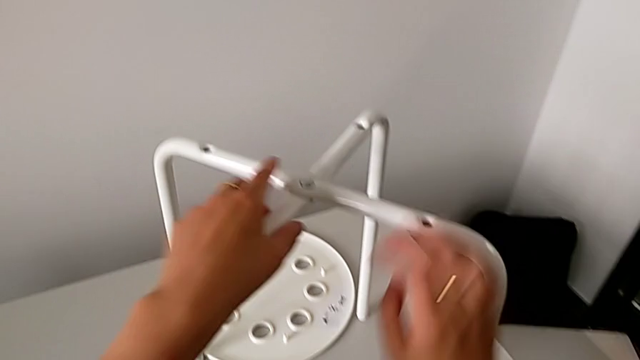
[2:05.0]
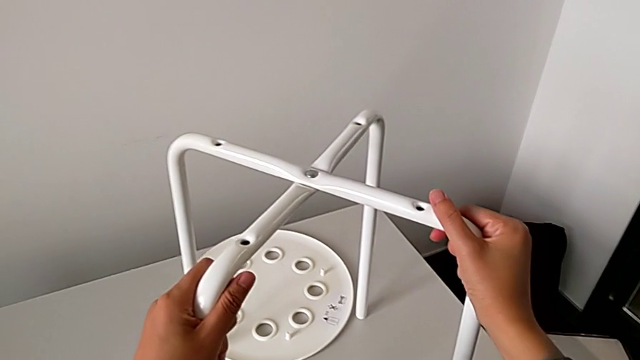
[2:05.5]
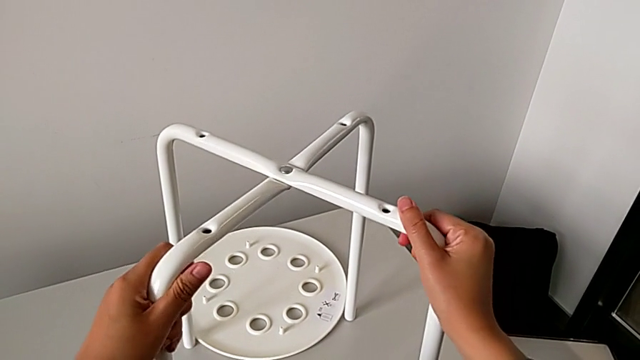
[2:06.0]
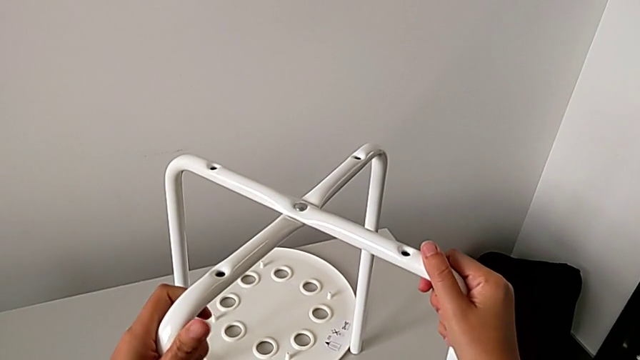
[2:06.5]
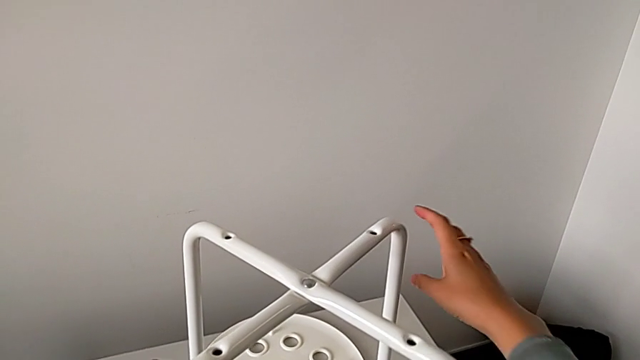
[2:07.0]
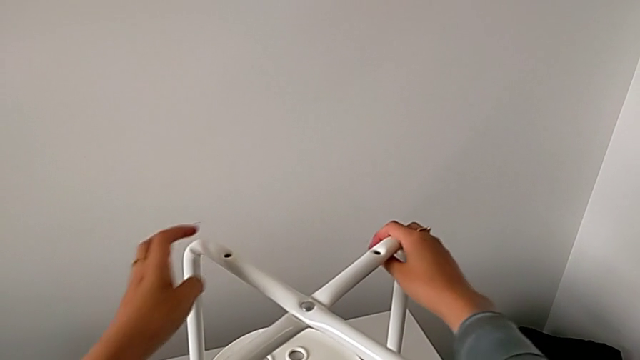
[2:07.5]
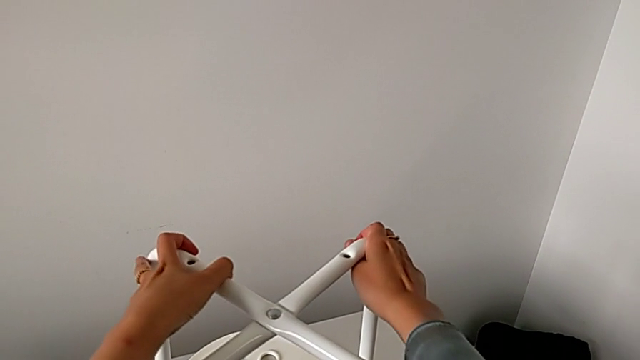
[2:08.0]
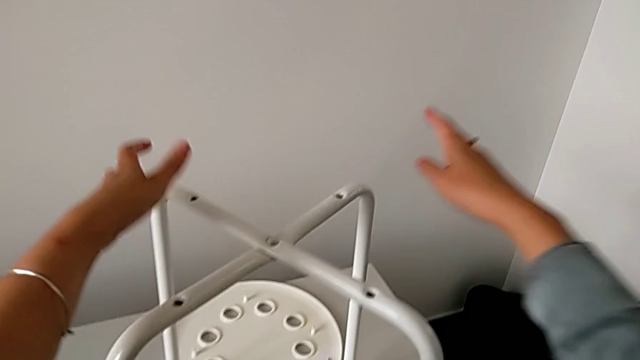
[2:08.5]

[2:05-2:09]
The camera wearer is assembling the legs. They slide the leg.

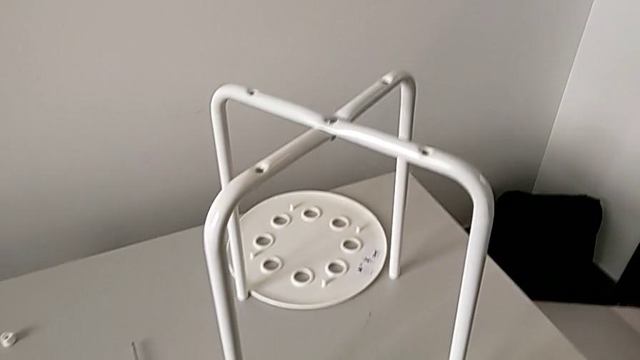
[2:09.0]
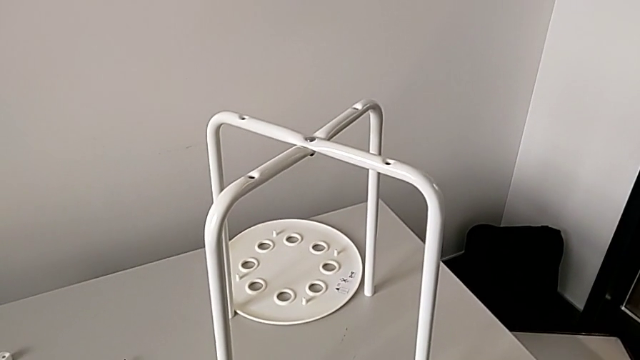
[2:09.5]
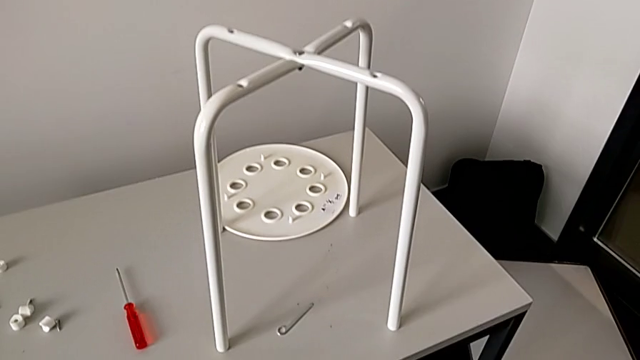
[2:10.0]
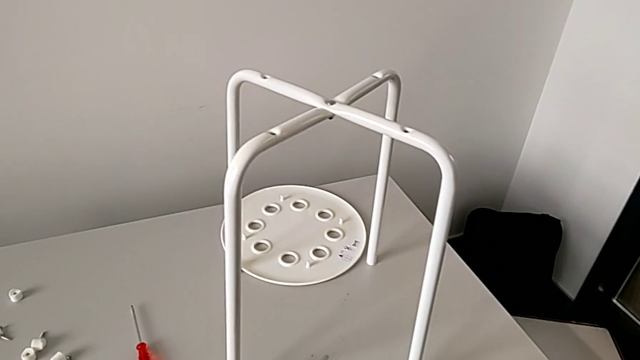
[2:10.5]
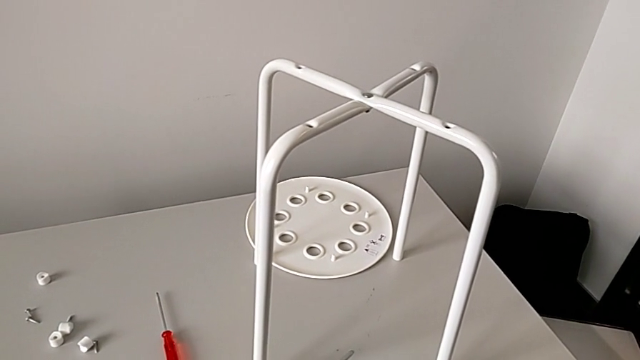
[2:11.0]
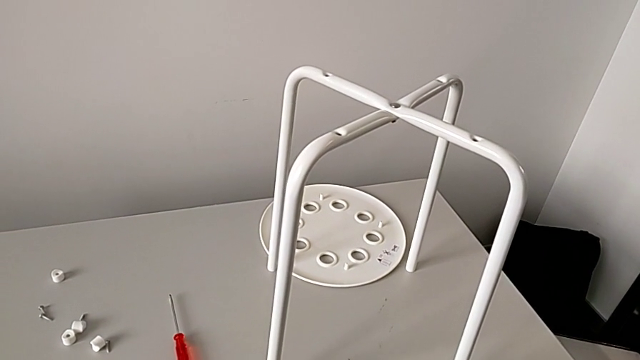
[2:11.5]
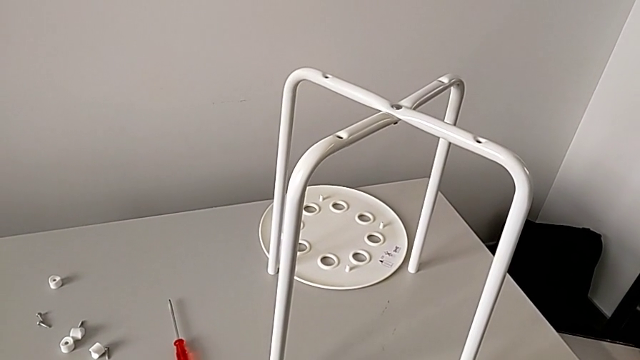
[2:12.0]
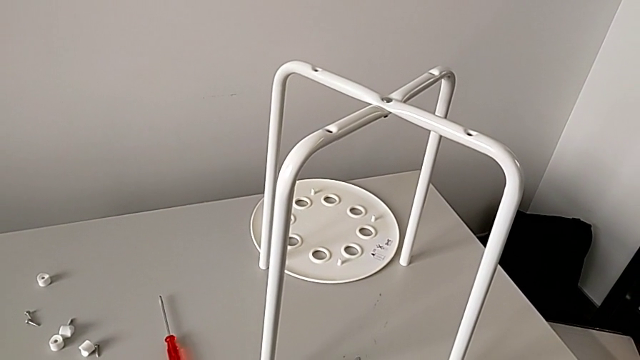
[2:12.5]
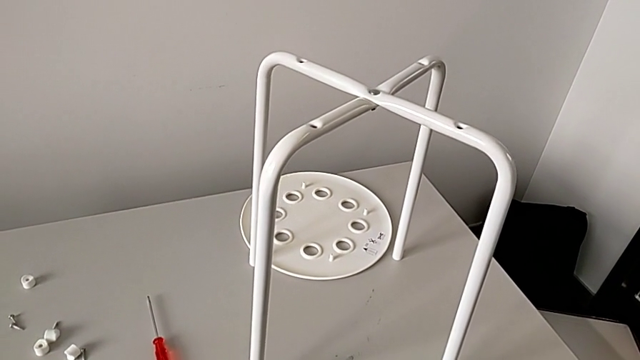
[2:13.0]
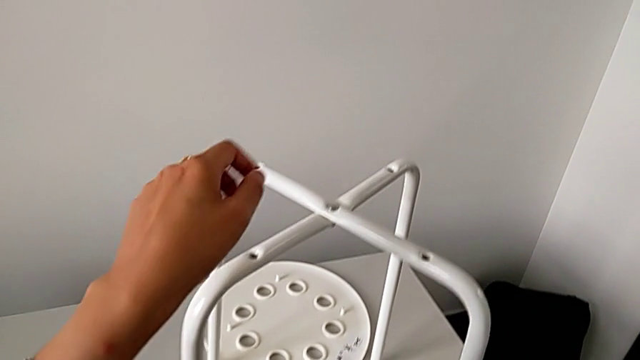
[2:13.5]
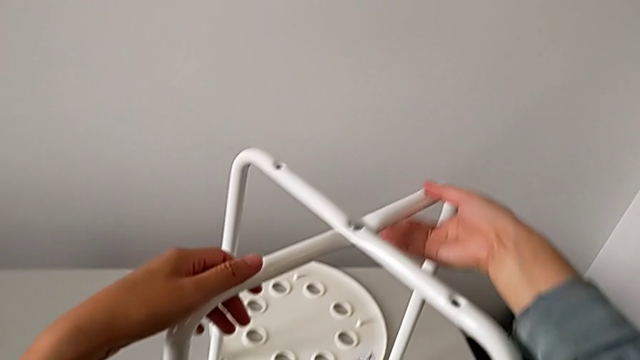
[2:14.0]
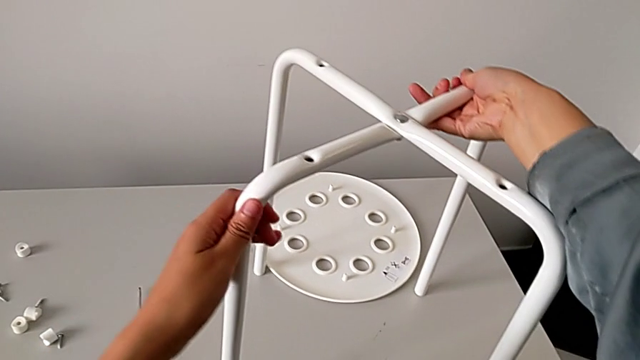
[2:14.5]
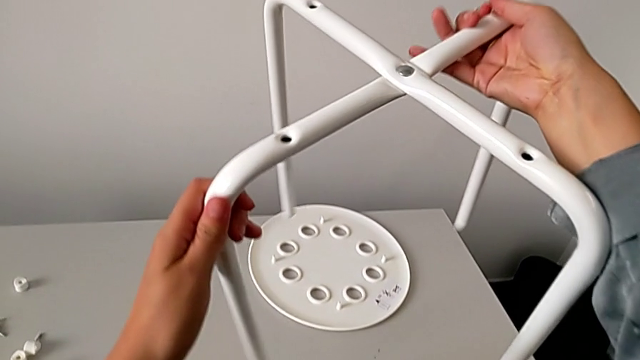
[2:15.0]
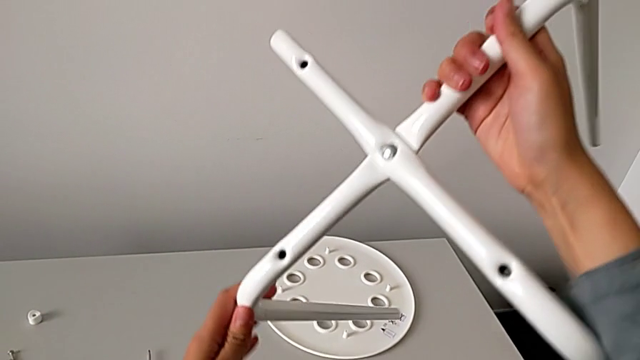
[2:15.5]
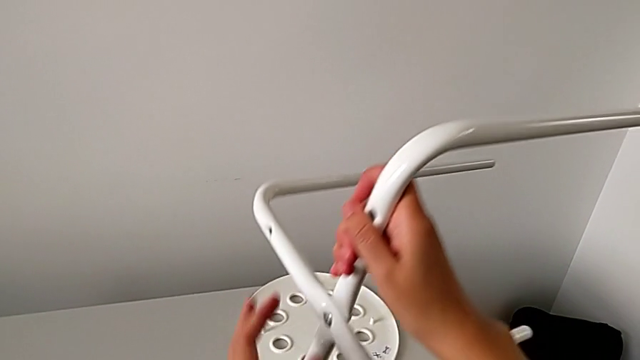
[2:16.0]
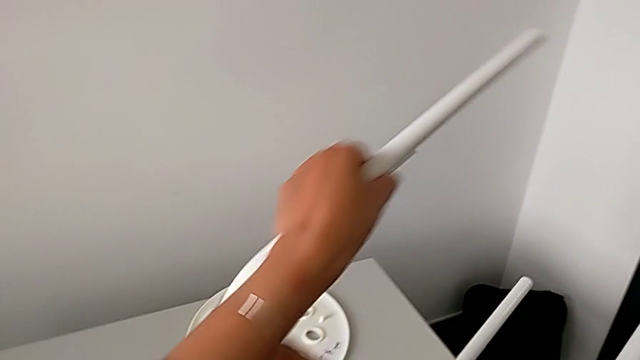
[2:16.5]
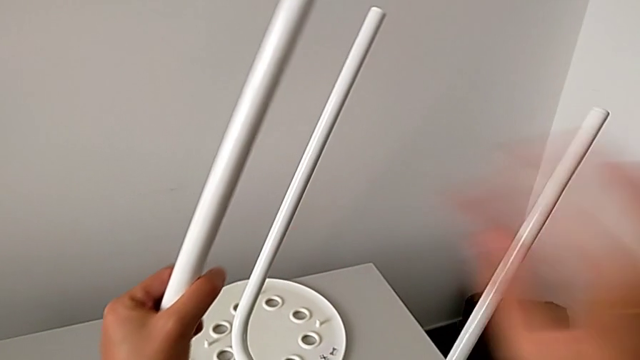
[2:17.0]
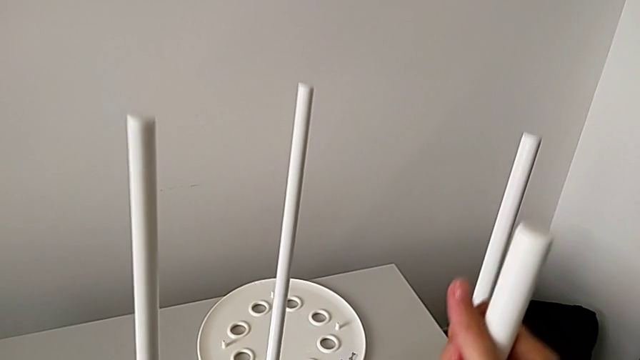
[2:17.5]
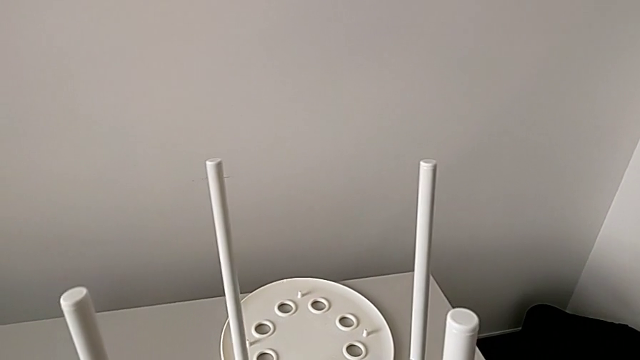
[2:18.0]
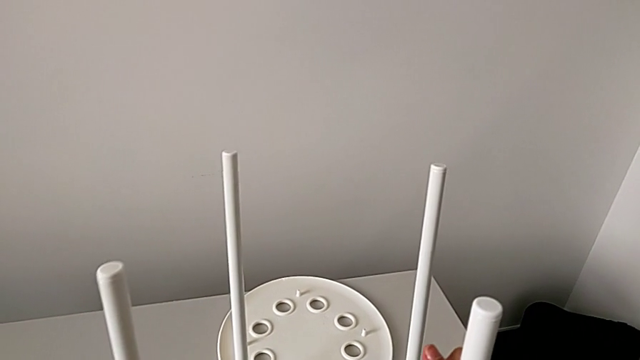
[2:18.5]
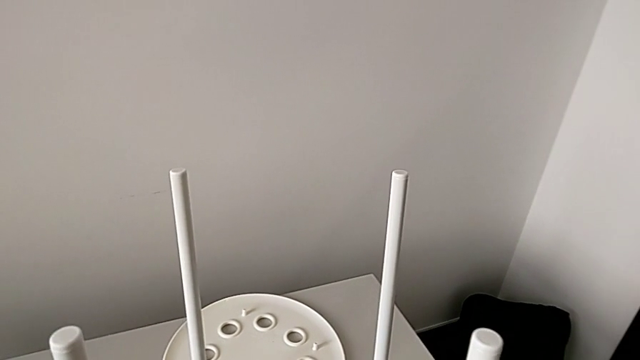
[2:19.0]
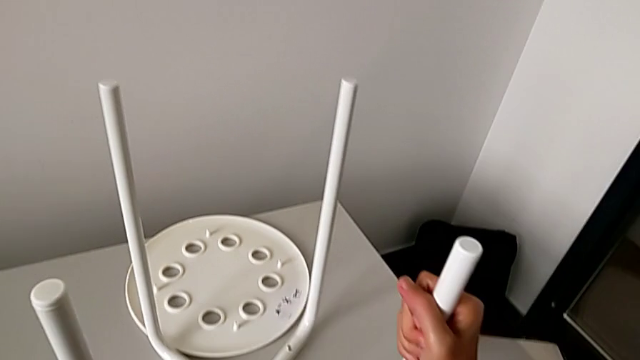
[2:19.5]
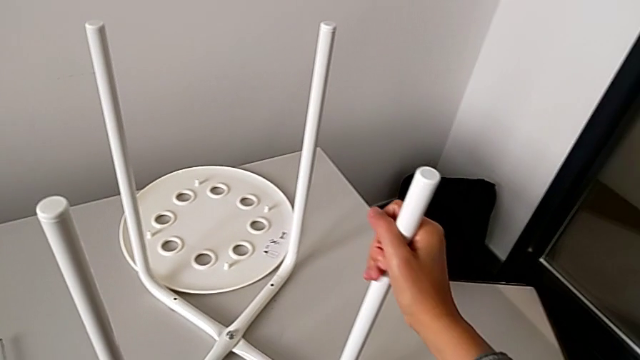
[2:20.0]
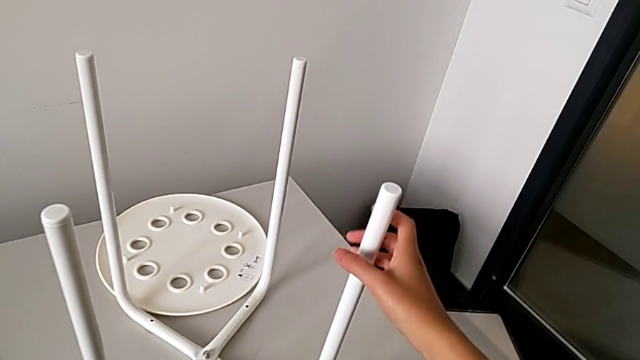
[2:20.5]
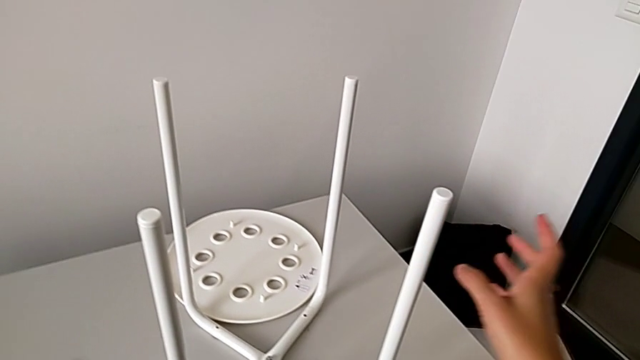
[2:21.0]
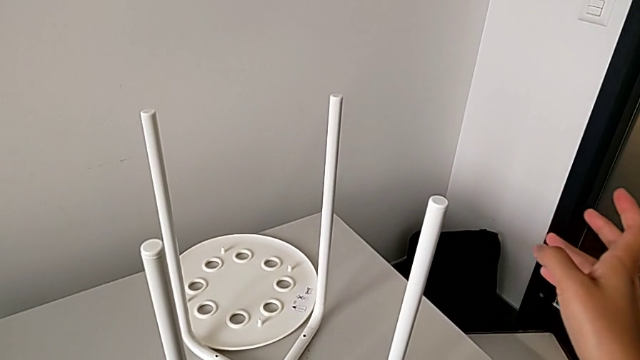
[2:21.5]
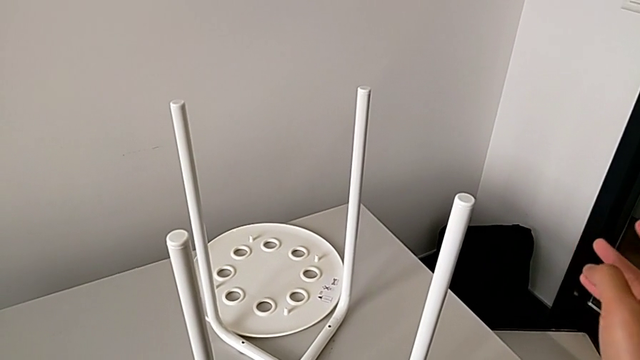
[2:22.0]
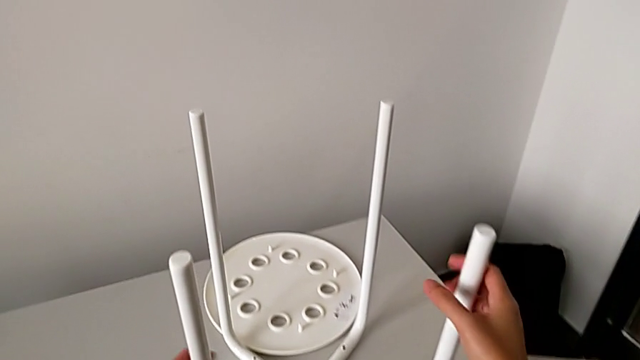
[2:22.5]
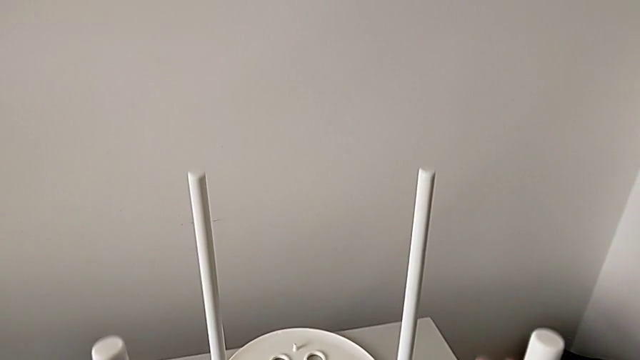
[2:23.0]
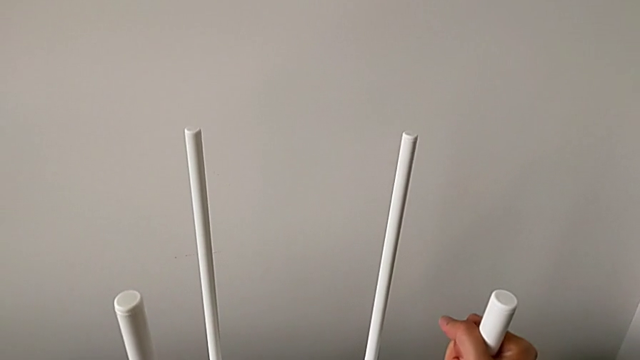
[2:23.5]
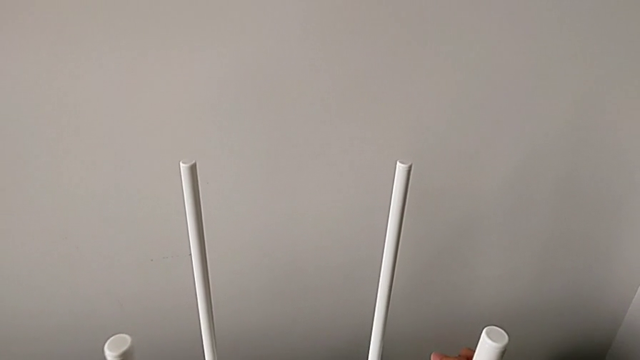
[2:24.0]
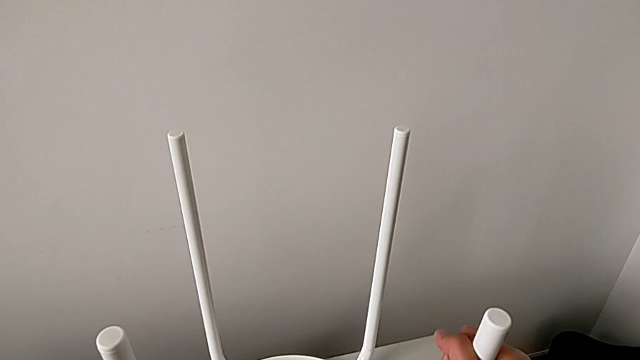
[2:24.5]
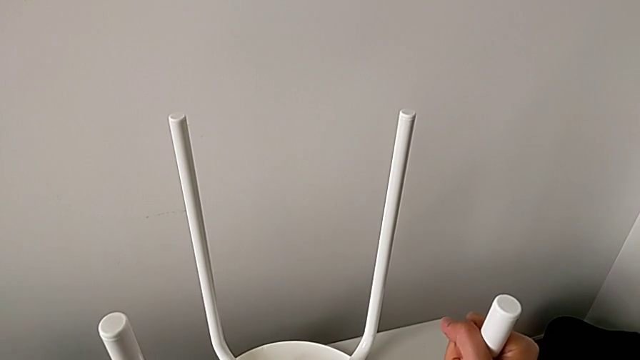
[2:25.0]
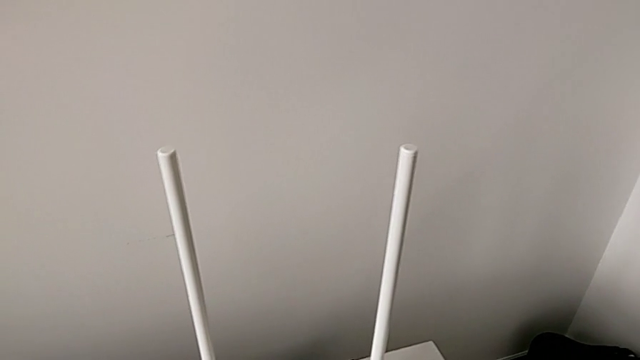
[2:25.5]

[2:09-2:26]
The camera wearer is assembling the legs with the seat. They inspect the leg, grab it, lift it, rotate it, place it, inspect the stool, grab the leg, lift it and begin to align it.
